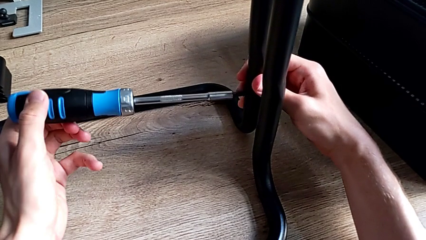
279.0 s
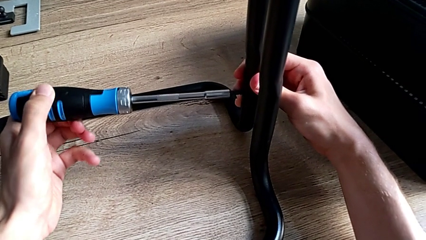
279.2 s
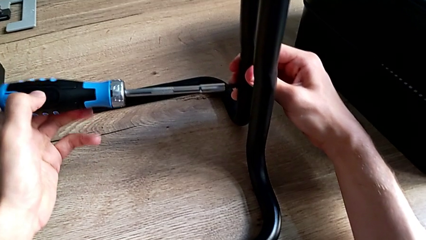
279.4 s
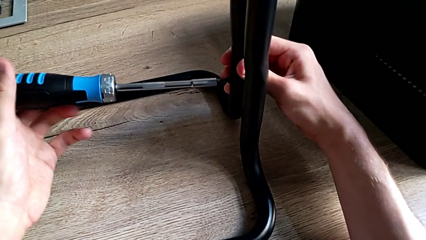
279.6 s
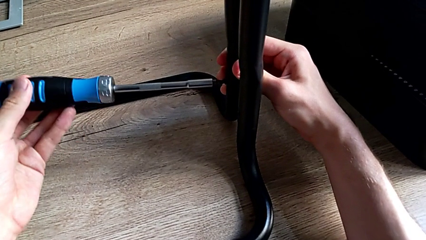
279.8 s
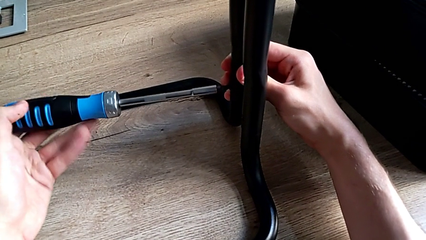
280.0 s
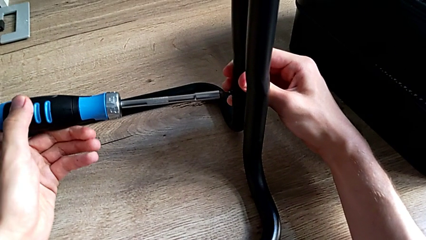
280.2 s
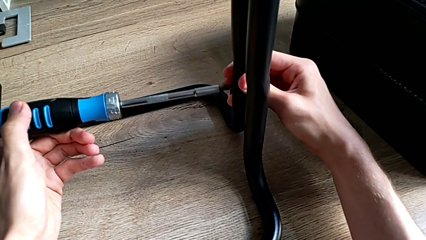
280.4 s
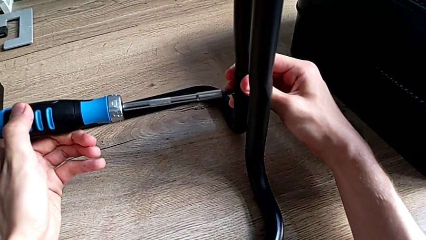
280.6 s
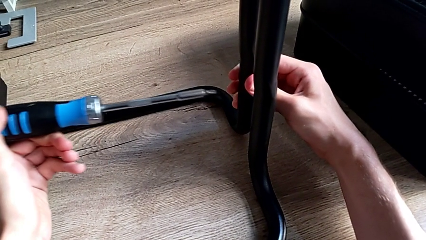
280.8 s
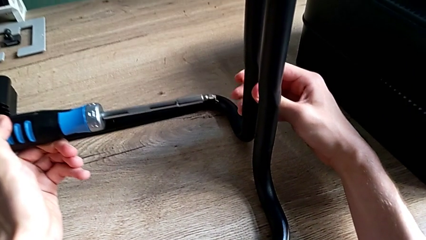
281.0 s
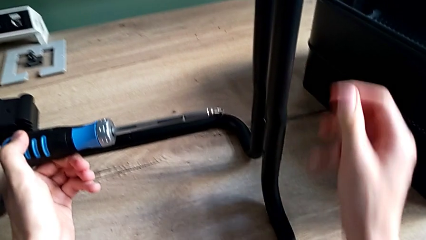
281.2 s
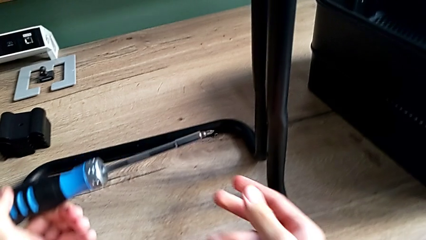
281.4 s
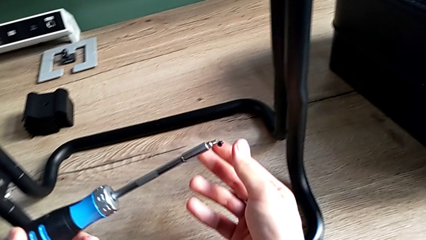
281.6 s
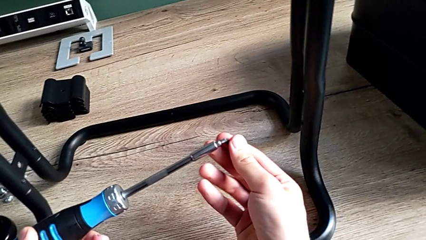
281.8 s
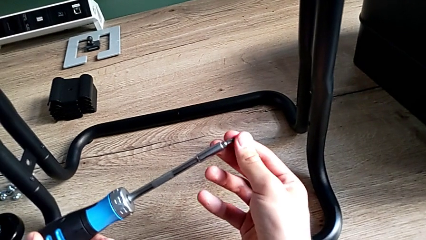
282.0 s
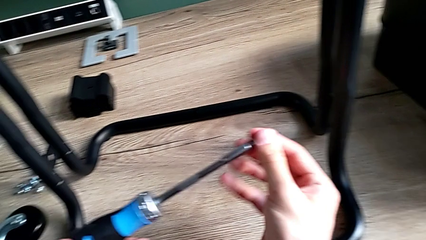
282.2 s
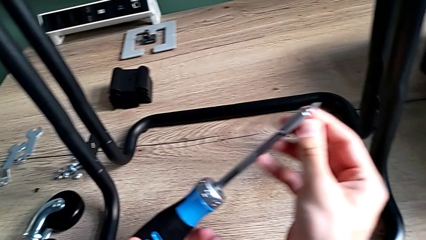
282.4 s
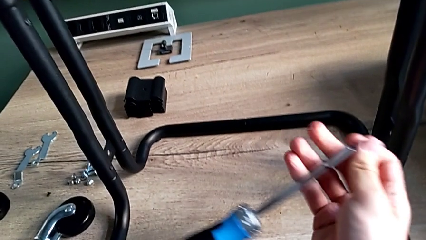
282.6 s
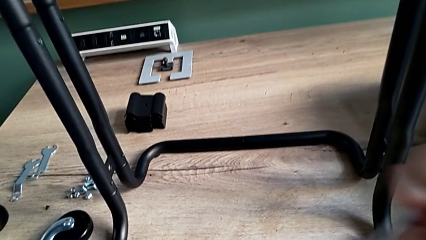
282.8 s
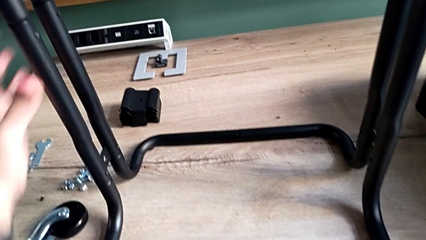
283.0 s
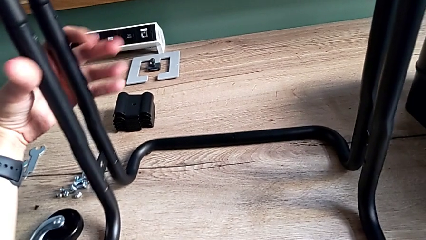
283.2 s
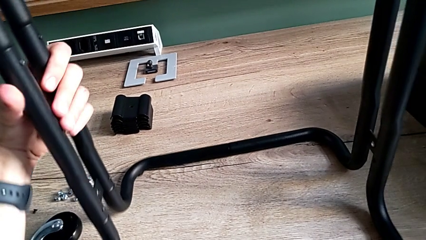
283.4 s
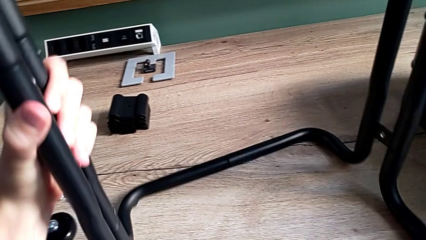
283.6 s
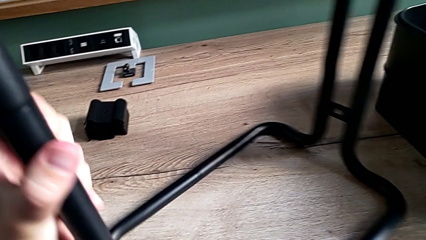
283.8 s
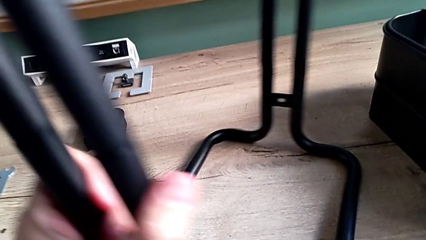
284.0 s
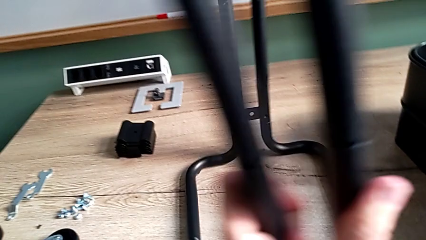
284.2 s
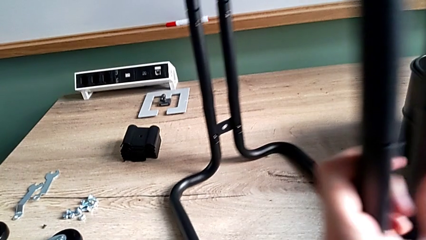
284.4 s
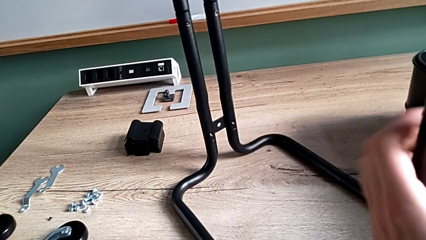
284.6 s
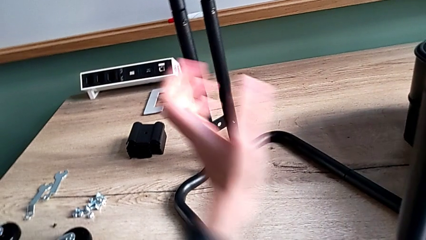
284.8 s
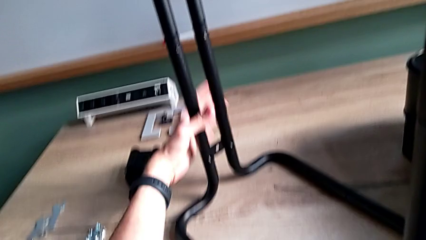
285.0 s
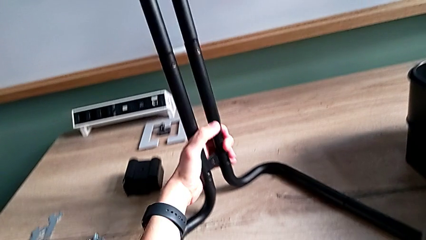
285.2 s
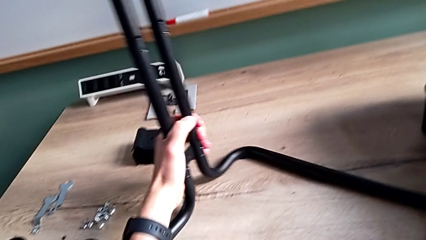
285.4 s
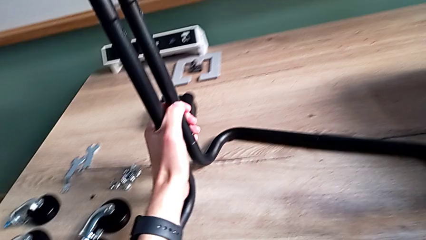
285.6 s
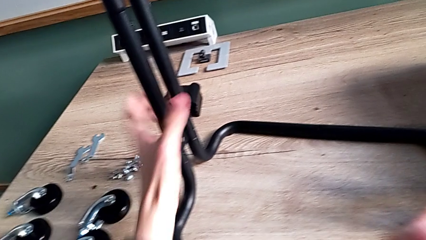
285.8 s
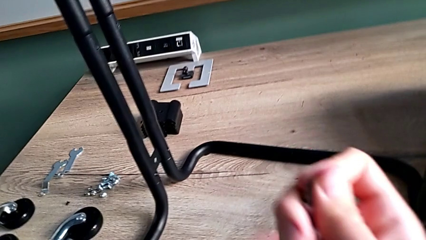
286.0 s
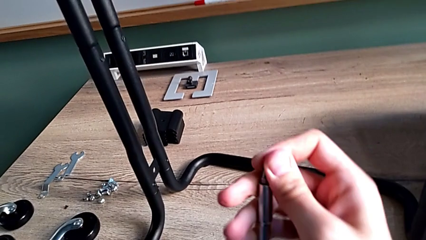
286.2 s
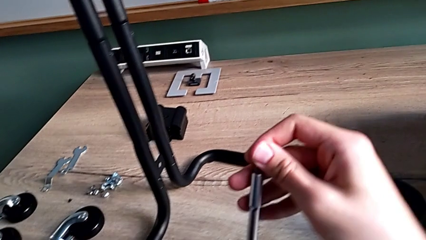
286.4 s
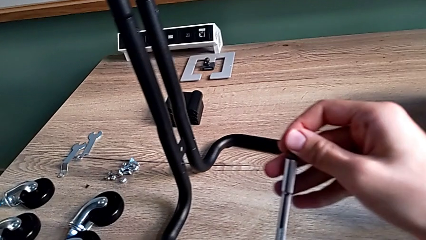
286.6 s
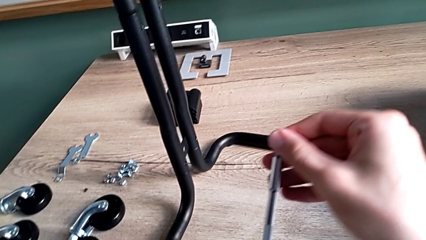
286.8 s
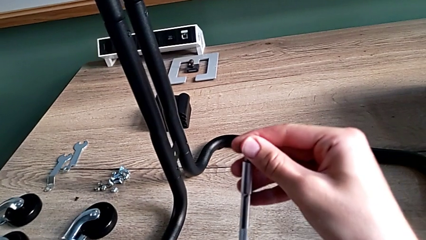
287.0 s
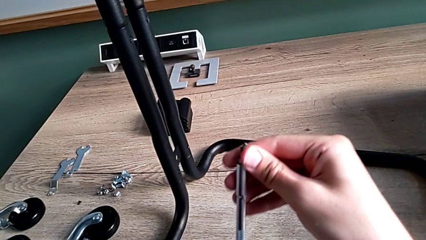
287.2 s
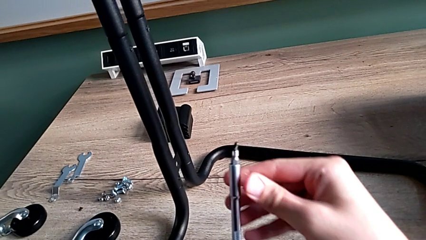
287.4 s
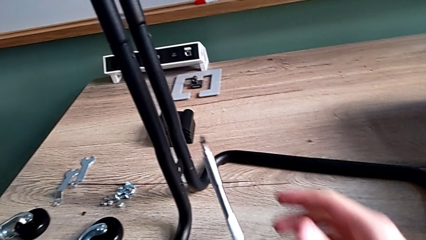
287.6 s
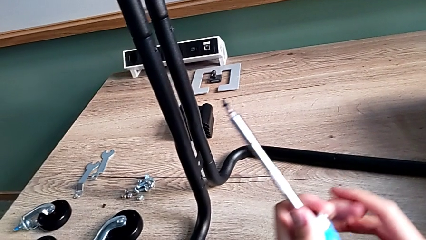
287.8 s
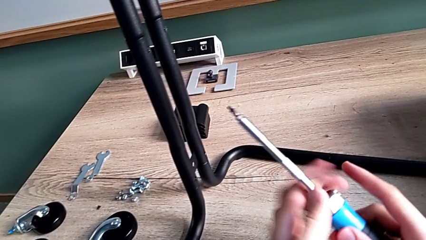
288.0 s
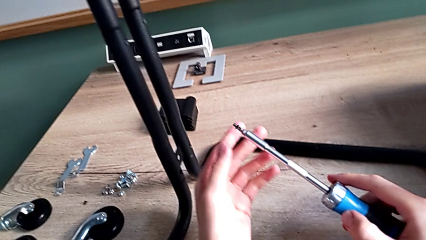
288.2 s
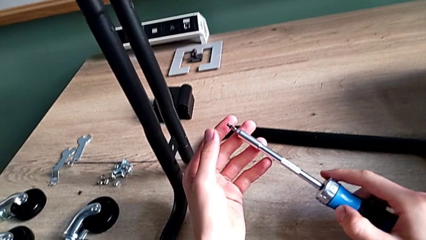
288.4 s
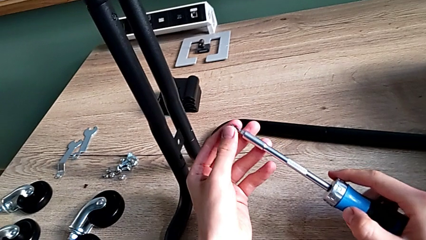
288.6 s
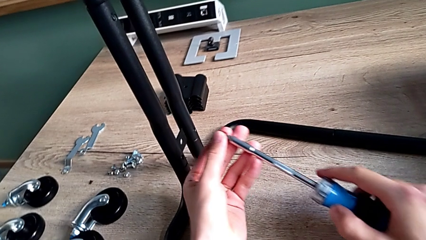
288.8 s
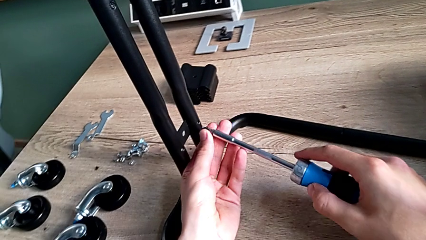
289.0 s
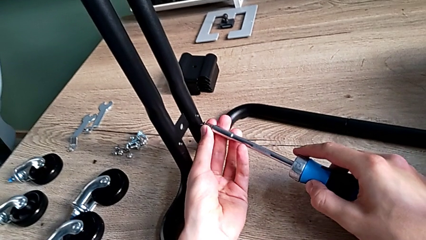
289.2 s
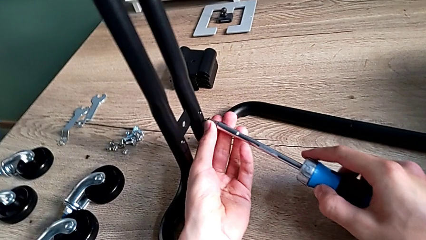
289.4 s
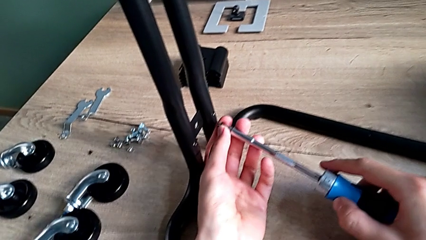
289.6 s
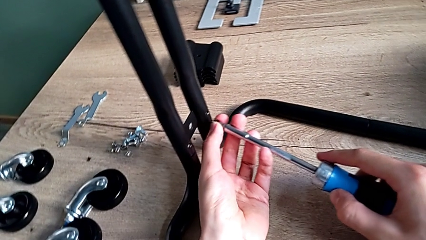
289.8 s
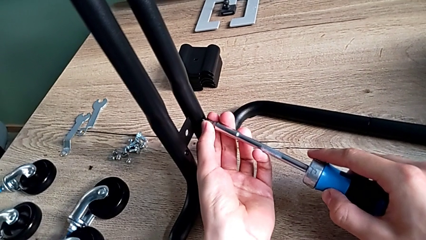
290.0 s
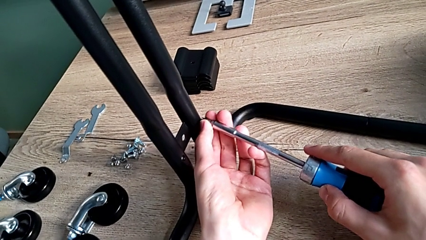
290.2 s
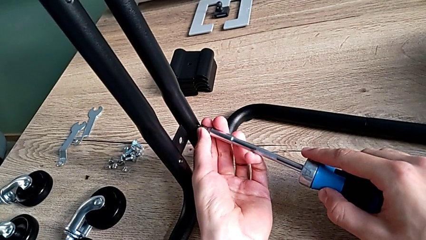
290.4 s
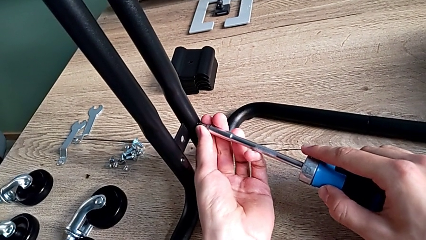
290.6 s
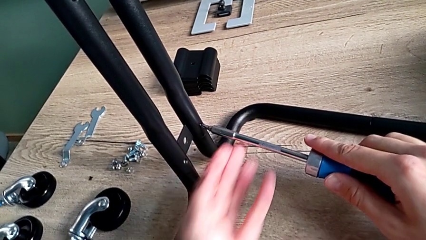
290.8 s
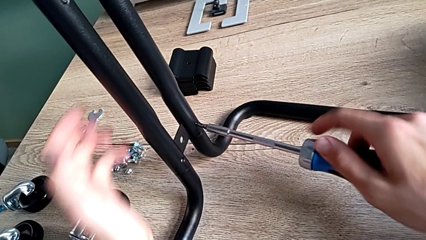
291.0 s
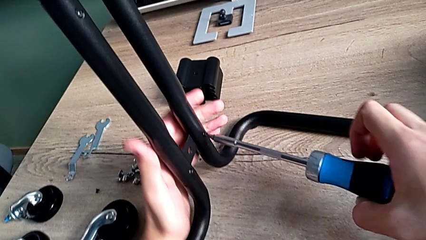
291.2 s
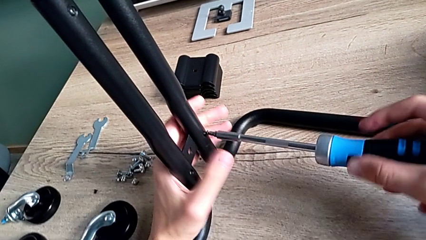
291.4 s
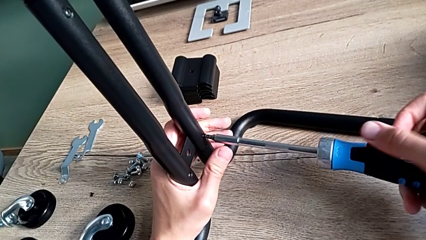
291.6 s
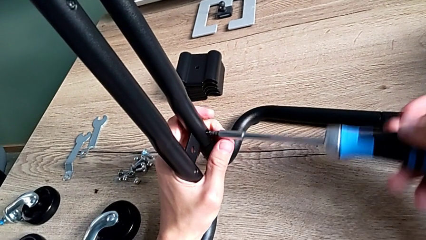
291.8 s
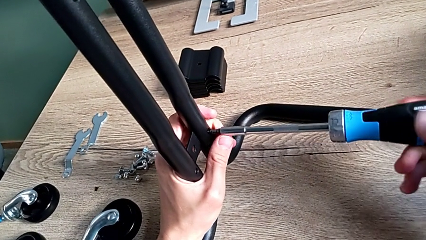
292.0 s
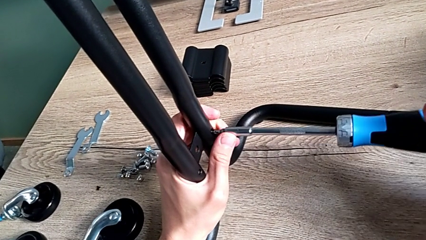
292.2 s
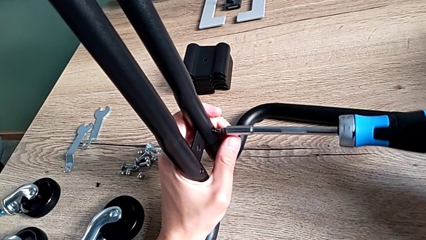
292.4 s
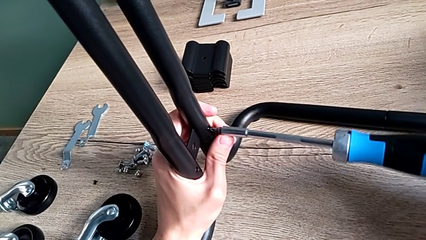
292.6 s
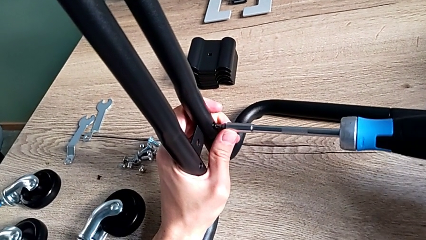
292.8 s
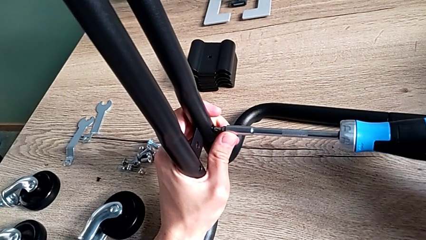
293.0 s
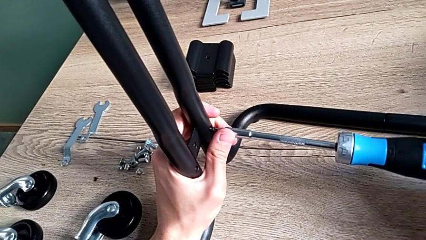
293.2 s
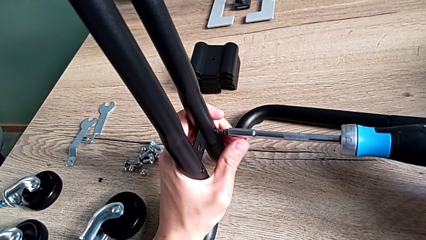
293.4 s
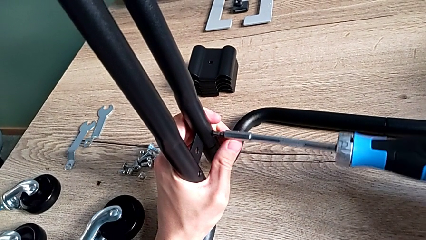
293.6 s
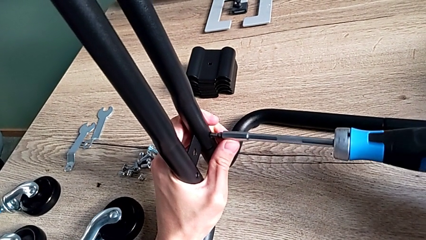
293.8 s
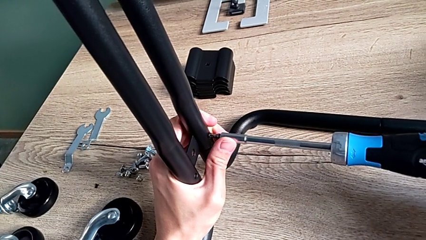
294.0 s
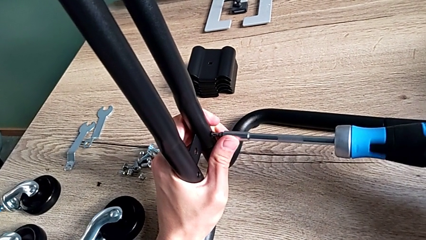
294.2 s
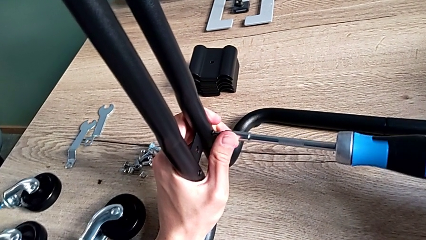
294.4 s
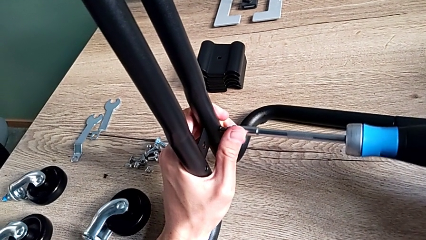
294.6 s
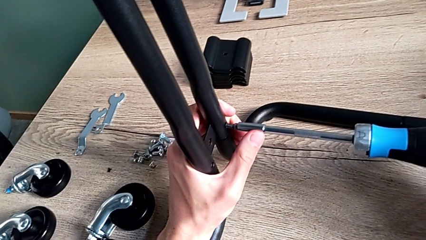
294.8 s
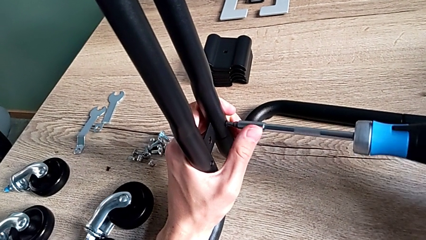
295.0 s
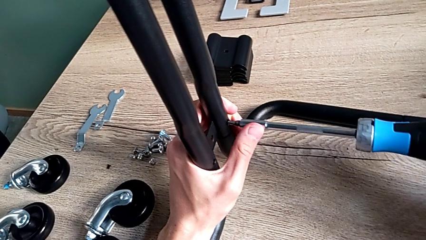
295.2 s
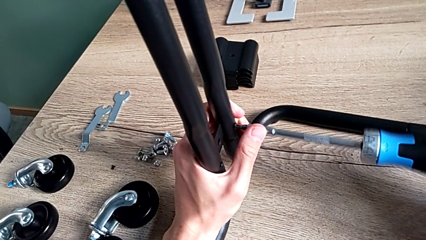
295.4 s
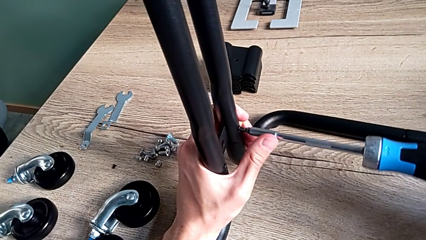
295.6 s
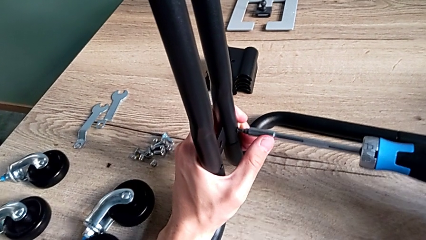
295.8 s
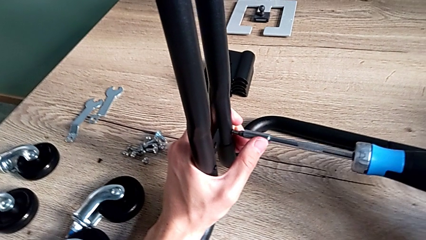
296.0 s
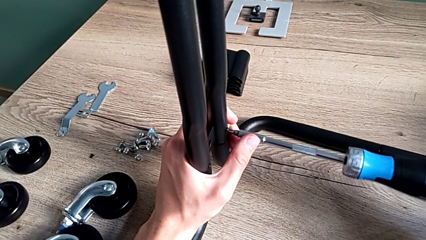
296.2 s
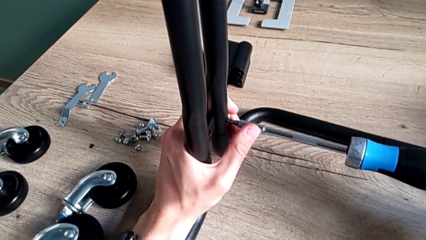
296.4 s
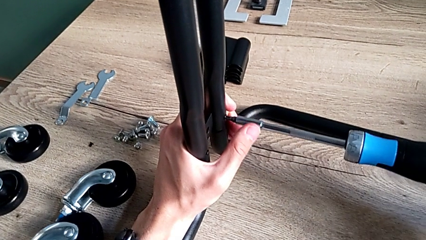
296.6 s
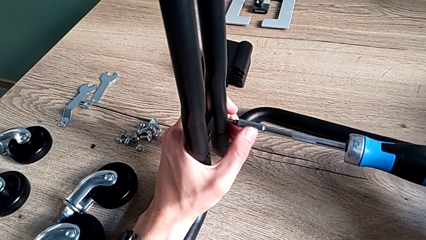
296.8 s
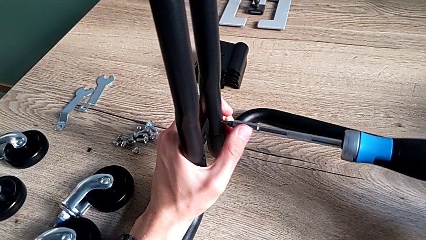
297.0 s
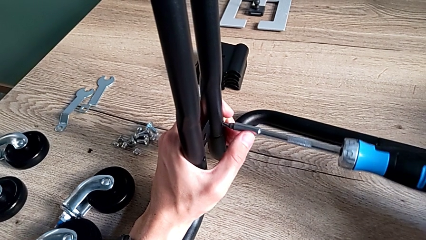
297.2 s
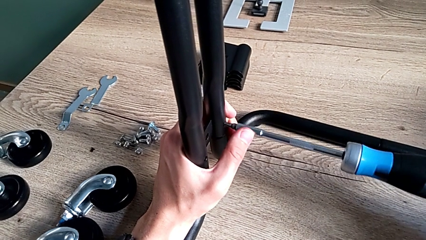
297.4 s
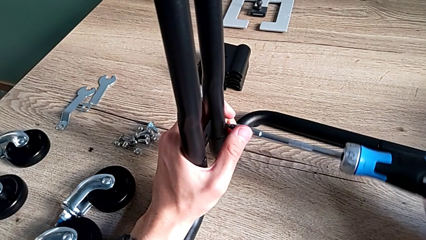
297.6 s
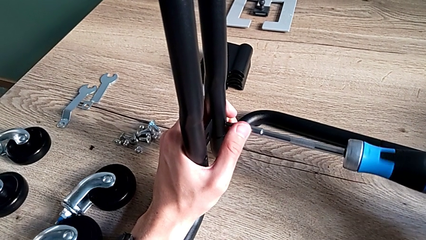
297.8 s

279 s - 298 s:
The camera wearer is assembling the frame of the furniture. They unintendedly disassemble the third screw while removing the screwdriver, place it, rotate the frame, place the third screw, insert it and begin to screw it.
